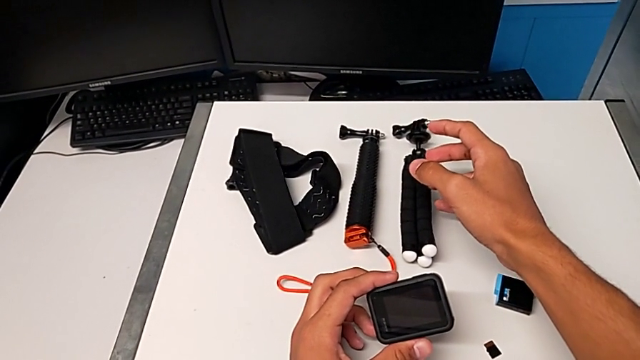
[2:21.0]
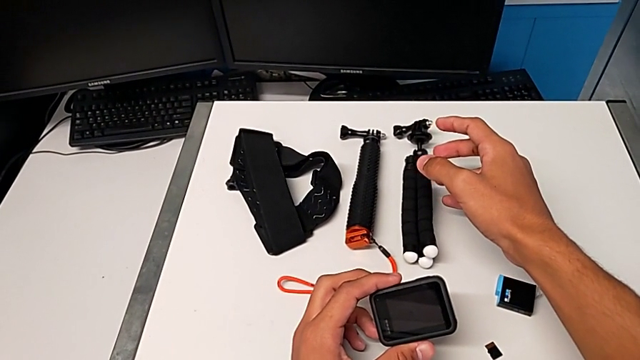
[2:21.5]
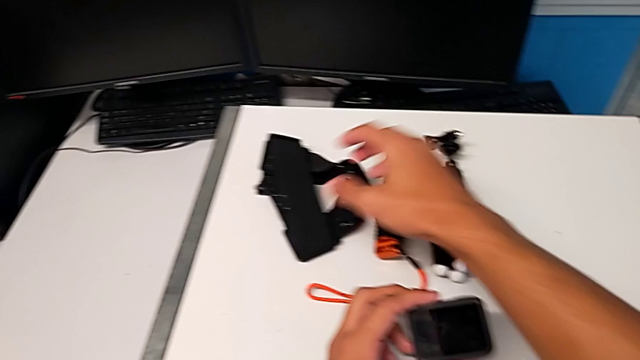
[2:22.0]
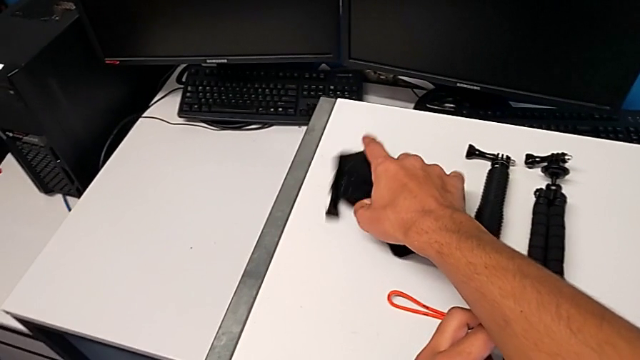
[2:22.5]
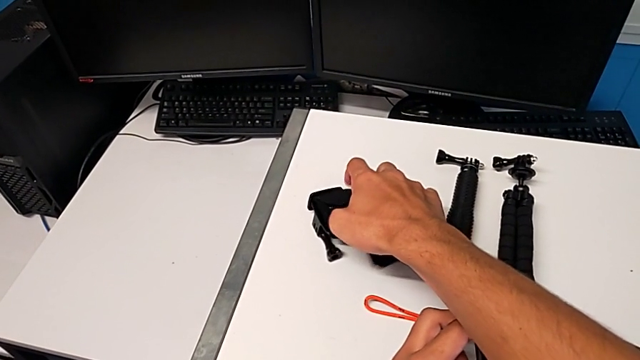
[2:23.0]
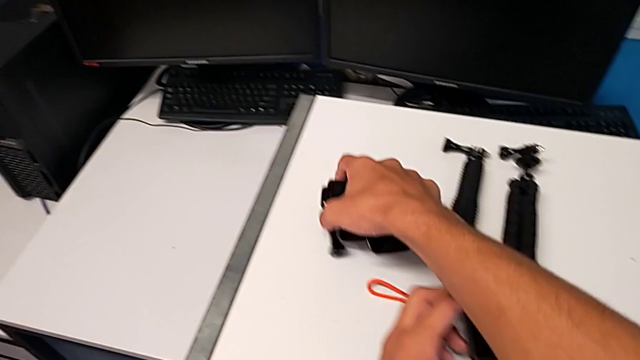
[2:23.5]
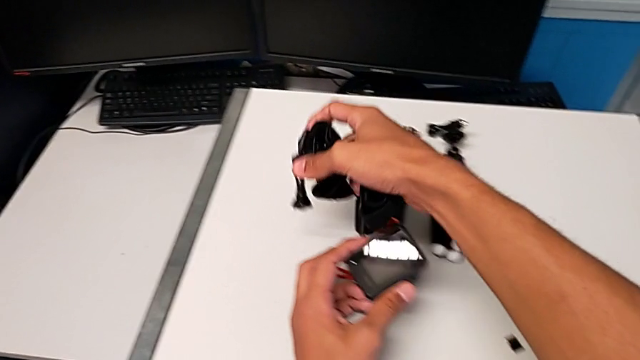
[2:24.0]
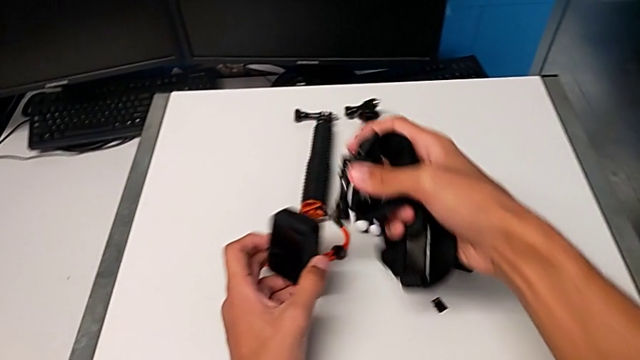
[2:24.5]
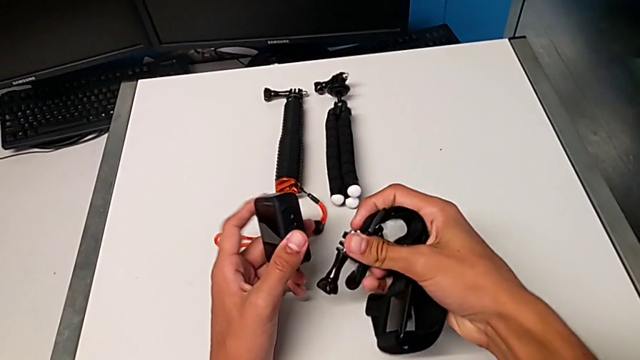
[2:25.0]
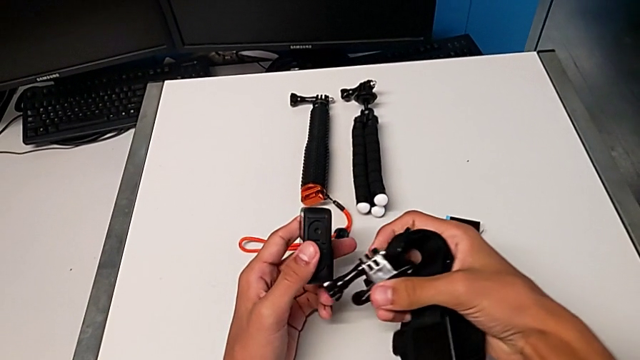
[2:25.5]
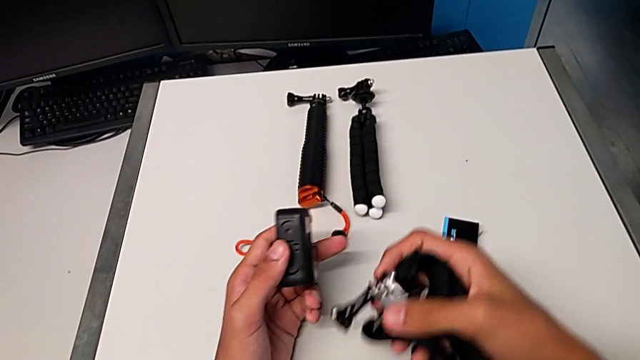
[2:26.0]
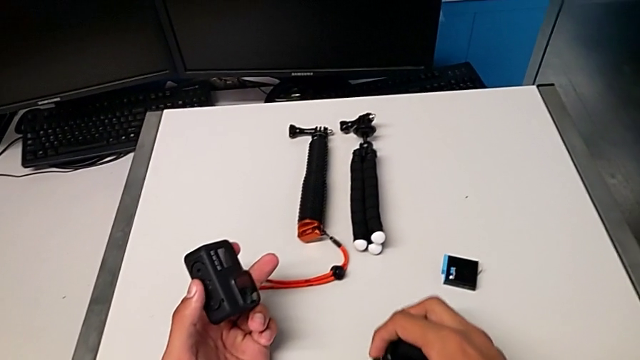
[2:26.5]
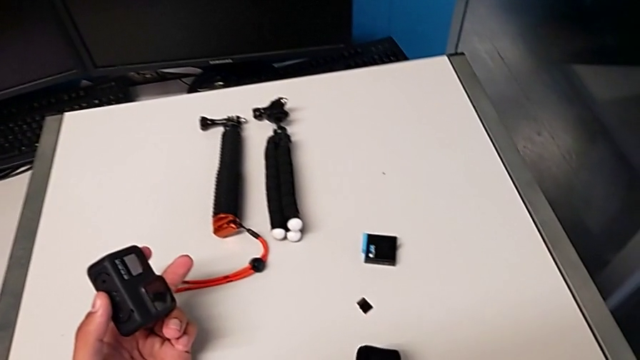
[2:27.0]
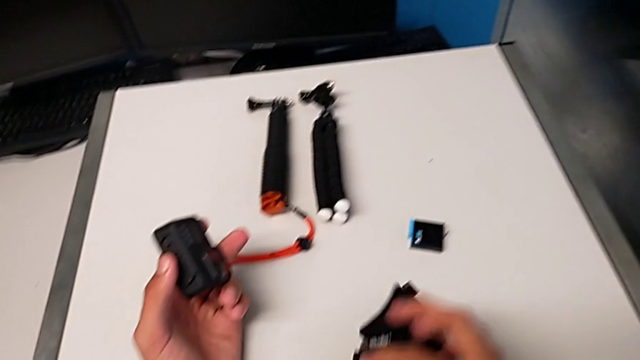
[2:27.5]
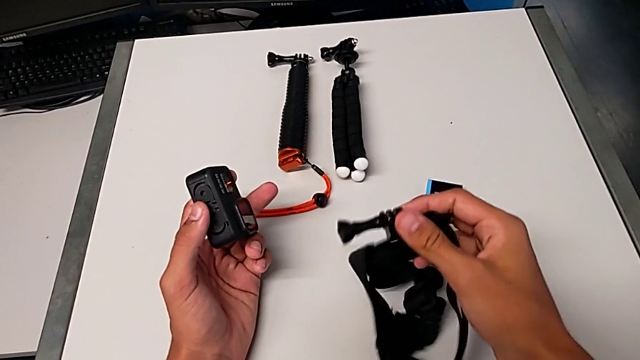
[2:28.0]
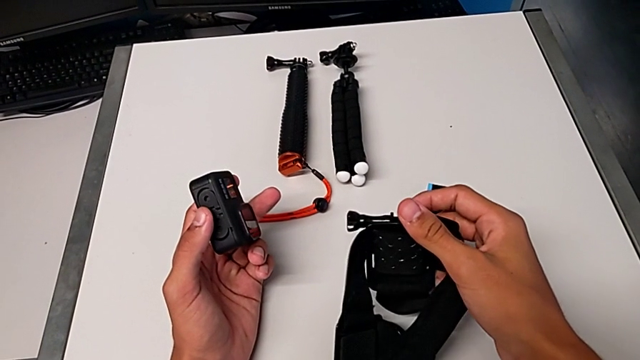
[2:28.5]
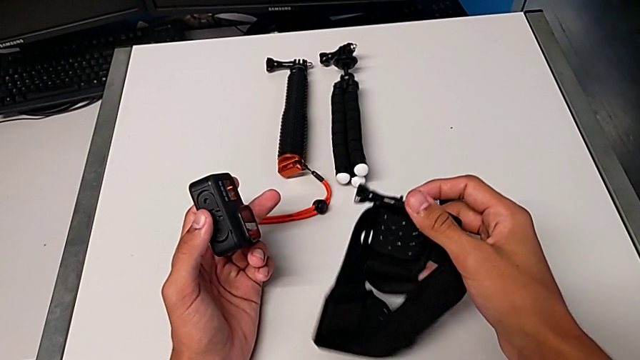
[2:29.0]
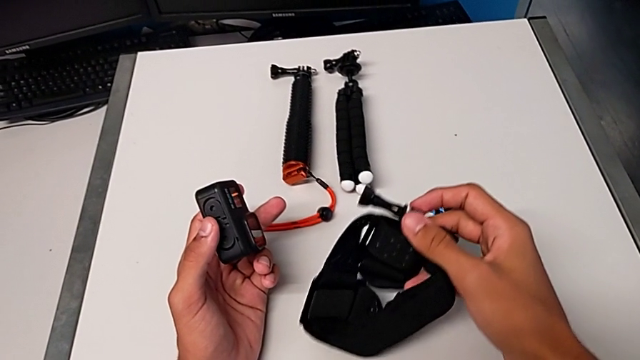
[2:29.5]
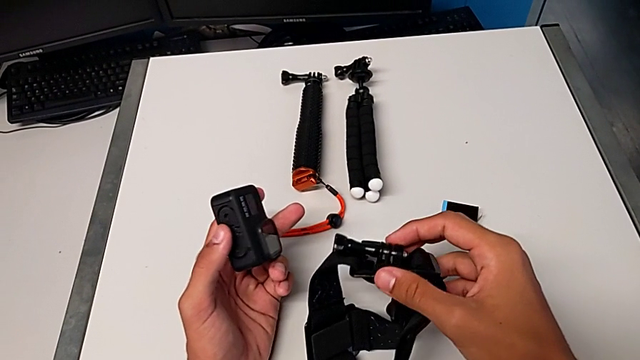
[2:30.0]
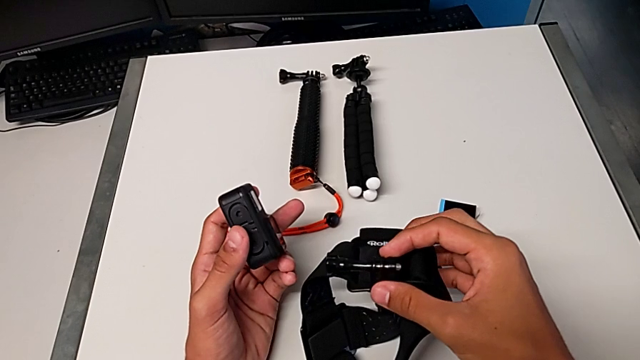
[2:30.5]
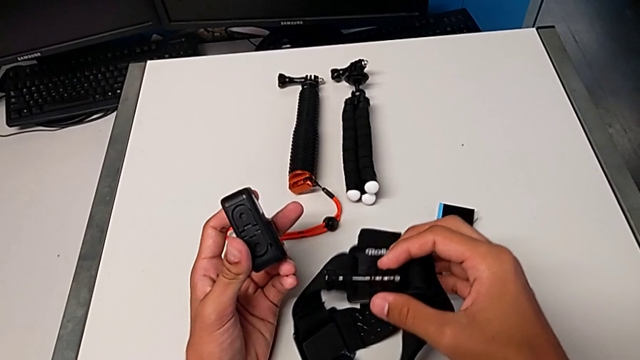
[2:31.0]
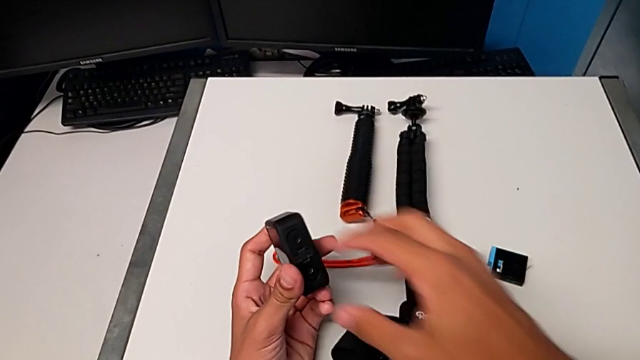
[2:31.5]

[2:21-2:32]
The camera wearer is mounting the GoPro onto the strap. They grab the black strap, lift it and inspect the black GoPro.

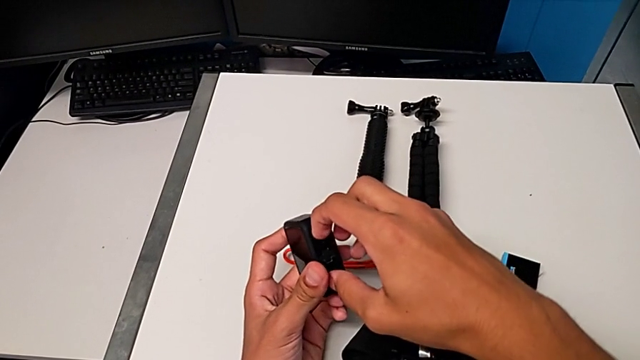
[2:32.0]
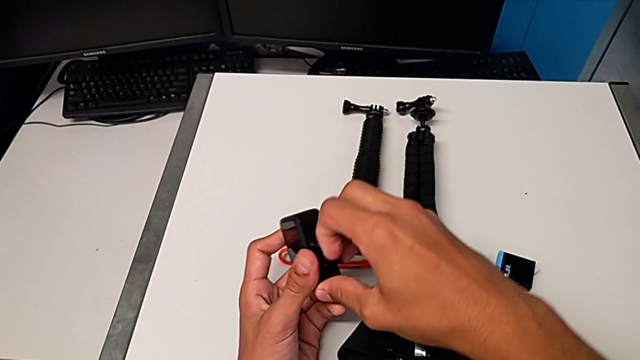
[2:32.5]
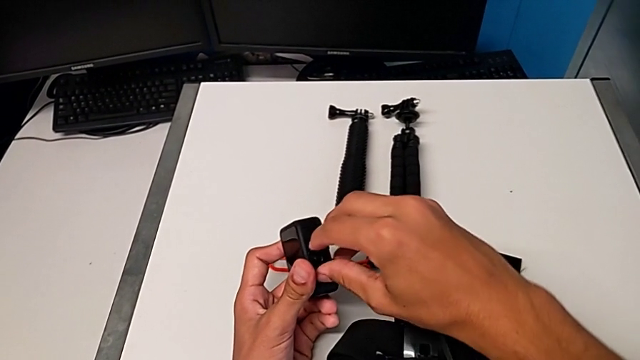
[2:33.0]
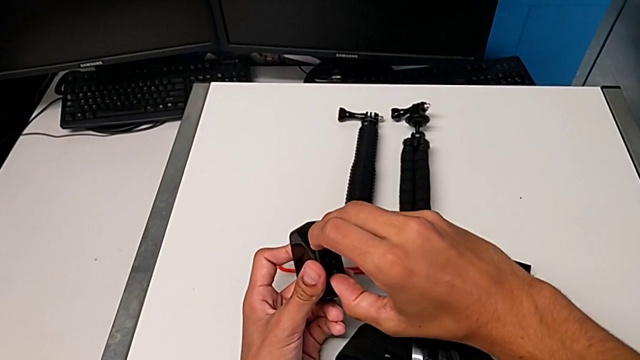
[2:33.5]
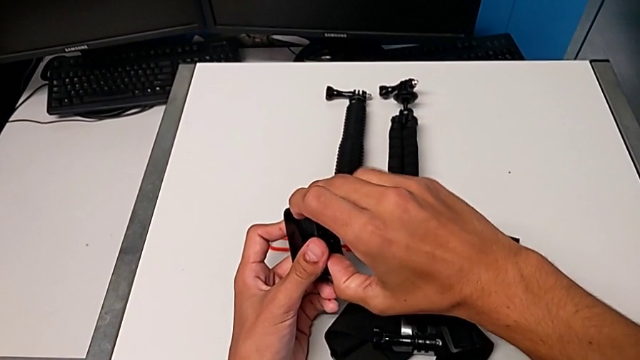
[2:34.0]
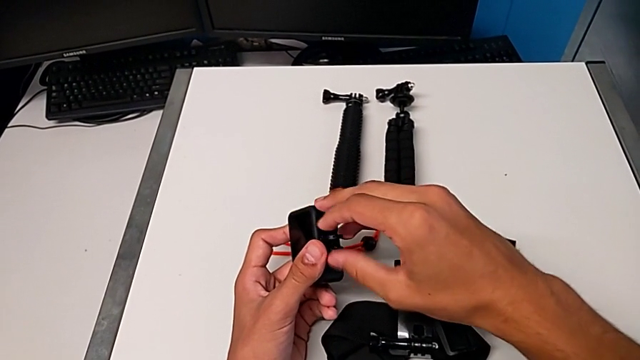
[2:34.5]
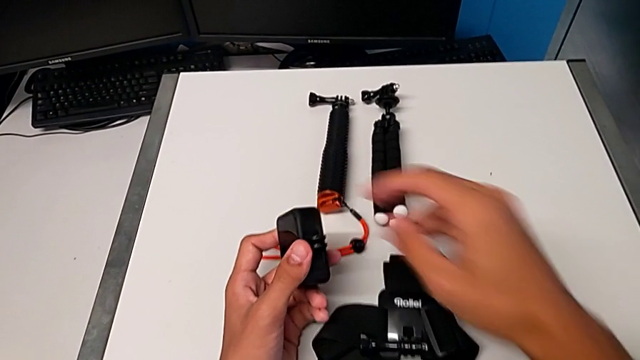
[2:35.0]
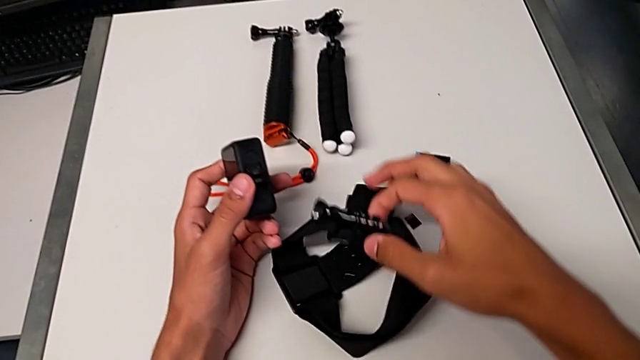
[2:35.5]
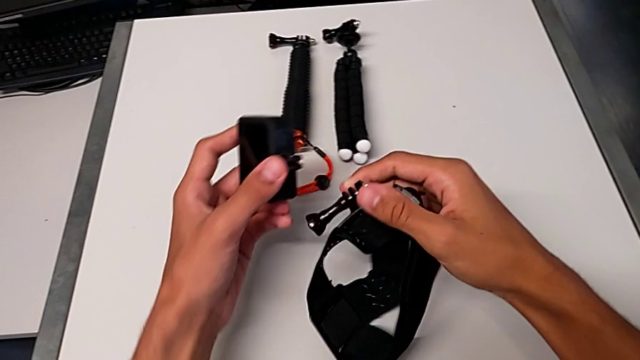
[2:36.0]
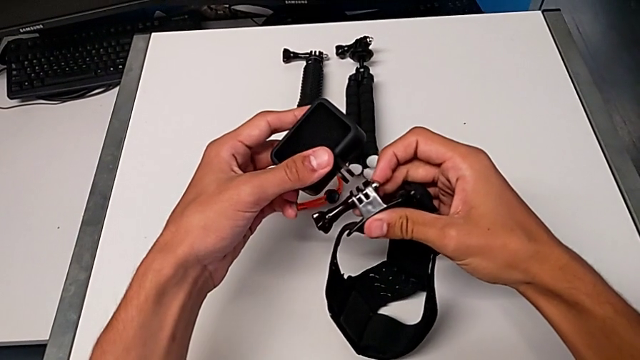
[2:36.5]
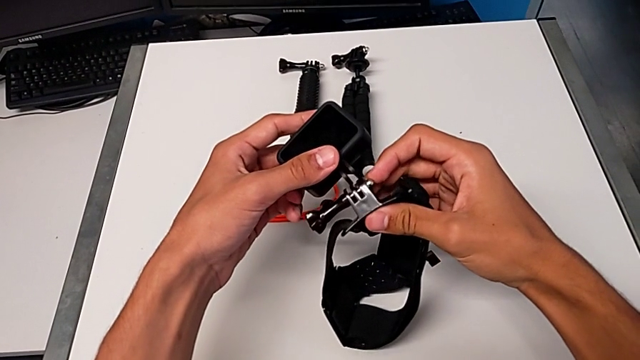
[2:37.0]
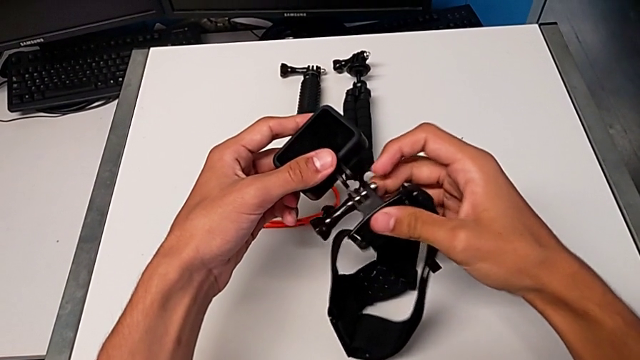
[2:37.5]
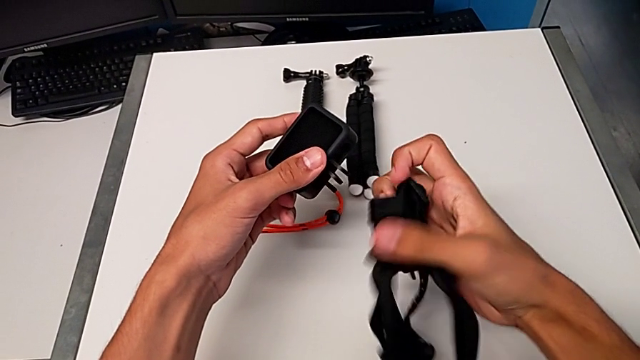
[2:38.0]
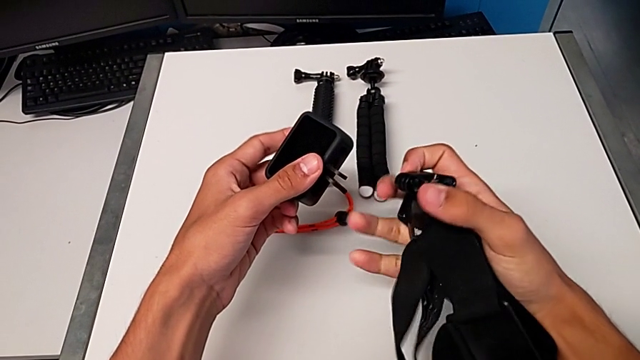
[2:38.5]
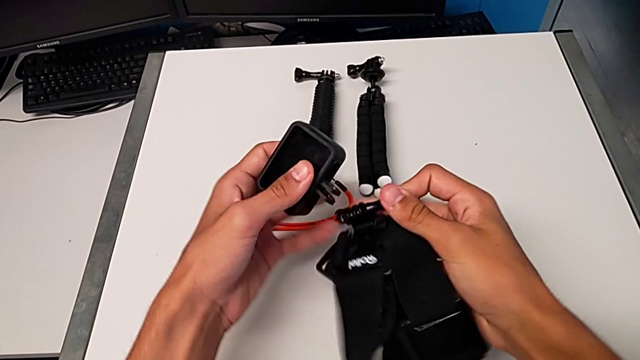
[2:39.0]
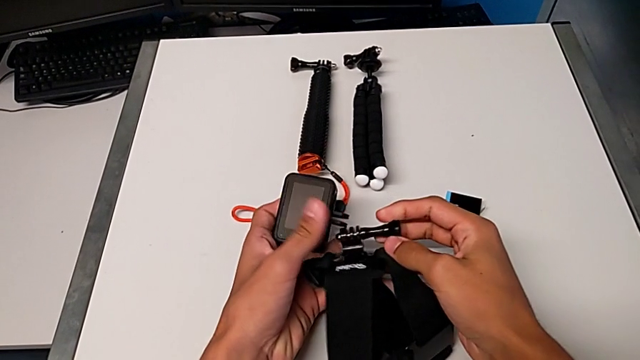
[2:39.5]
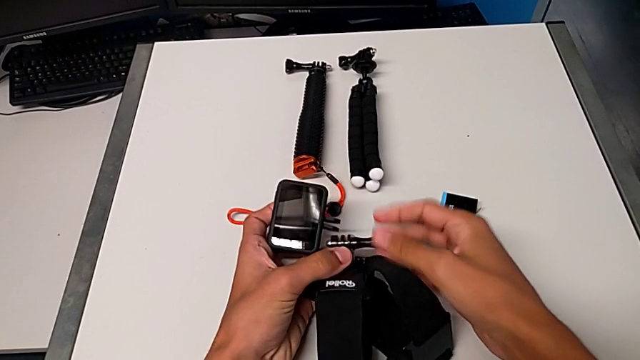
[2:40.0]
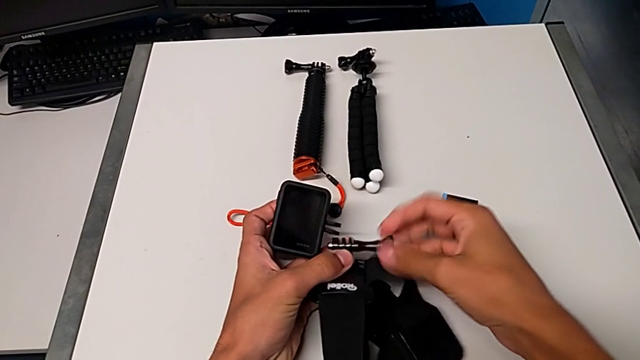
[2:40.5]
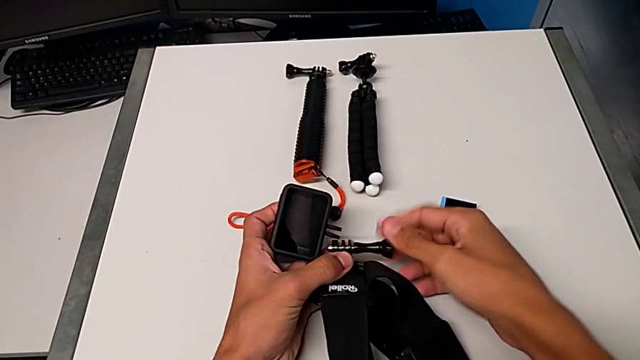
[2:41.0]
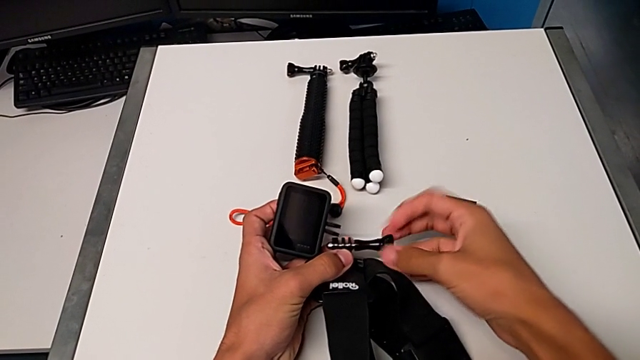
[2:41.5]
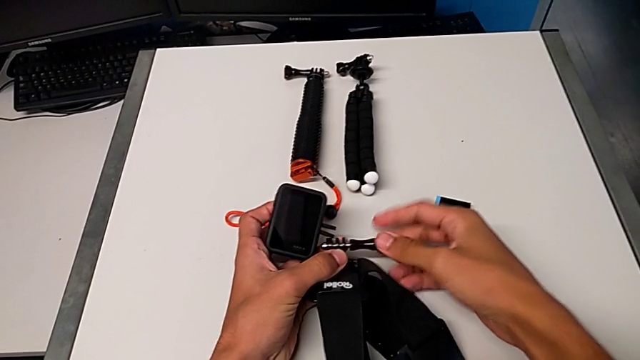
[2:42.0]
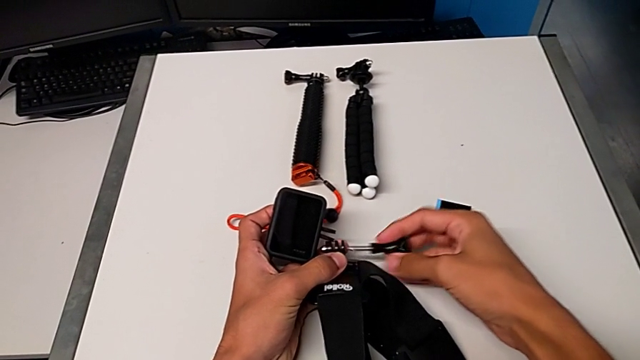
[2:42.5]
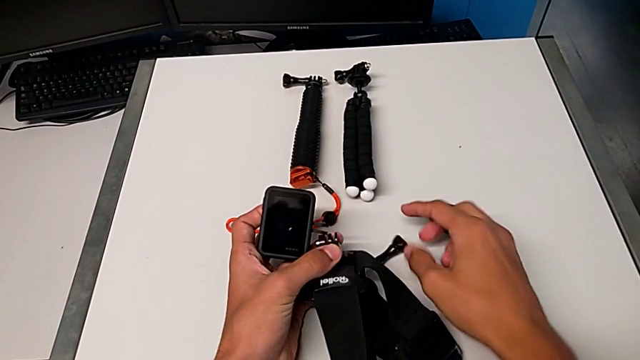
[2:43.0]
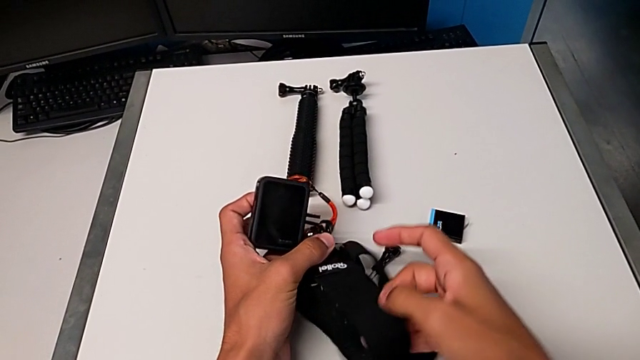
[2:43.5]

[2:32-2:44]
The camera wearer is mounting the GoPro onto the strap. They pull the little mount tabs, wrongly place the black GoPro and unscrew the screw.
